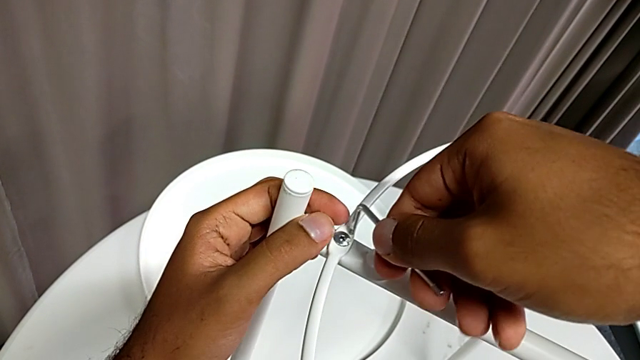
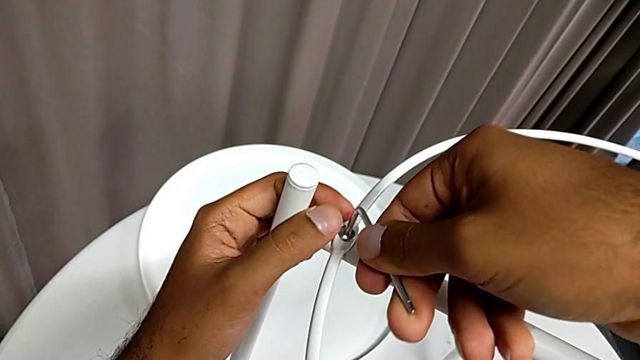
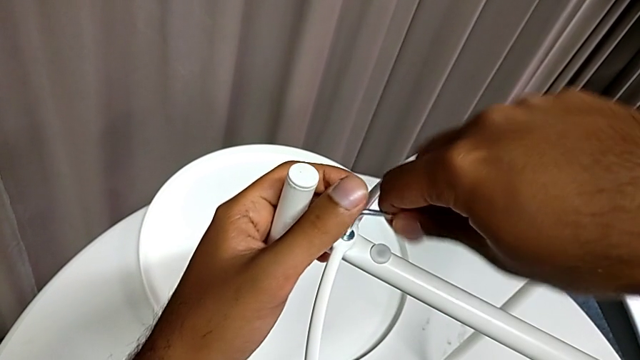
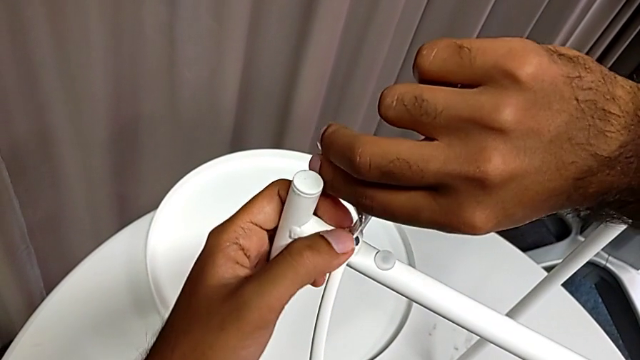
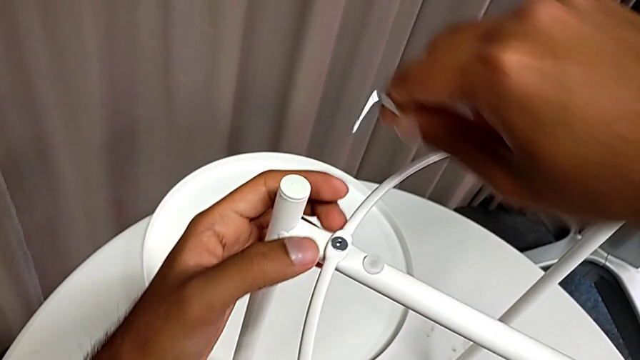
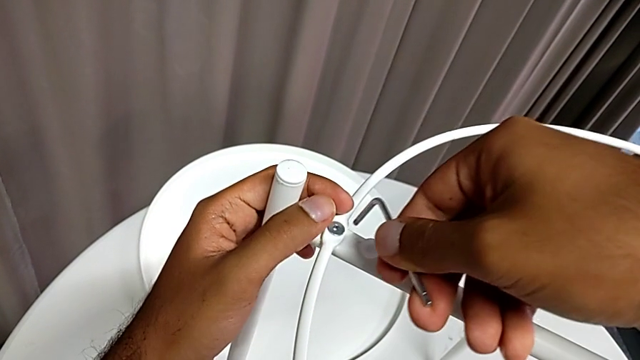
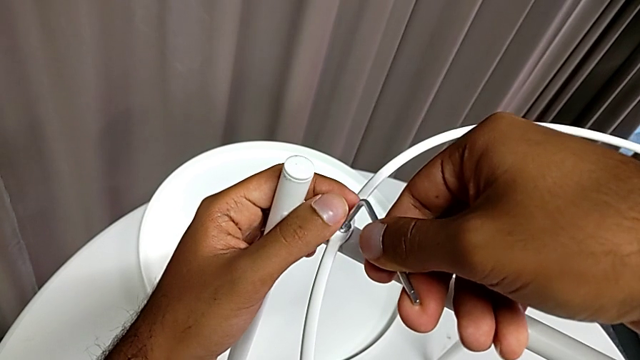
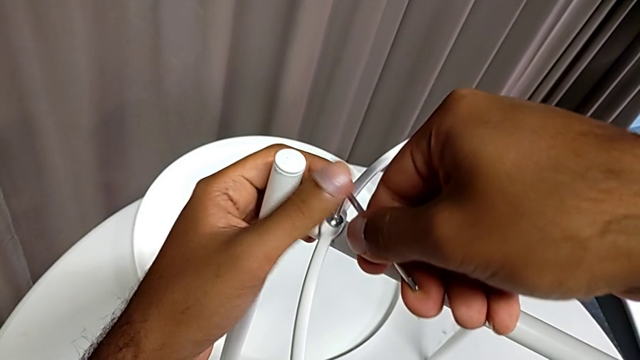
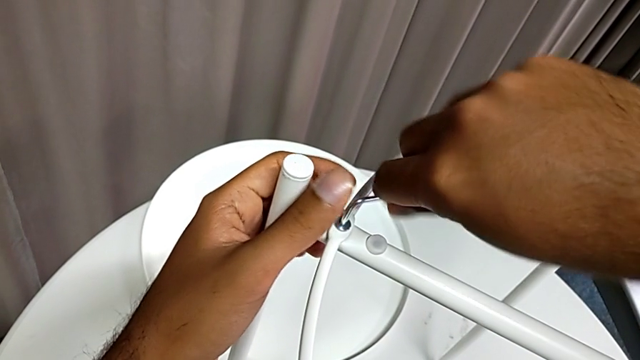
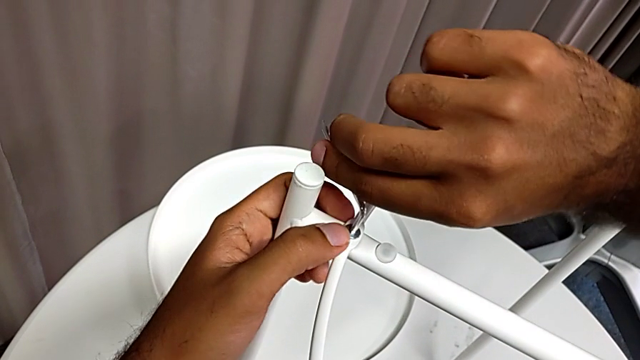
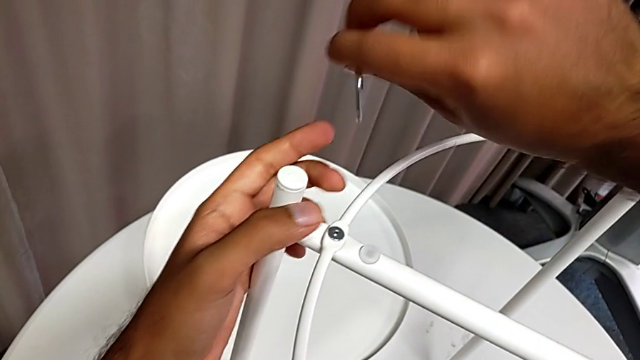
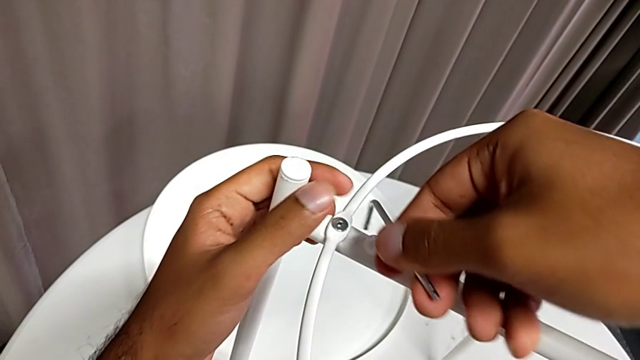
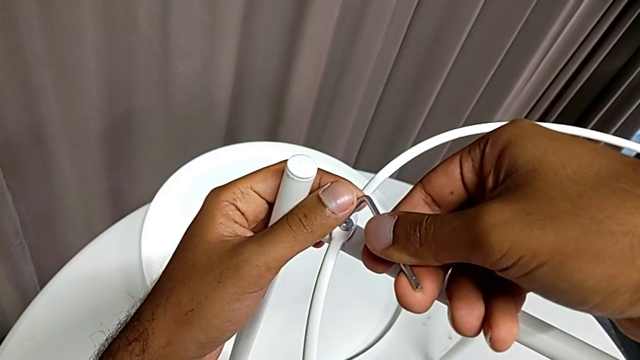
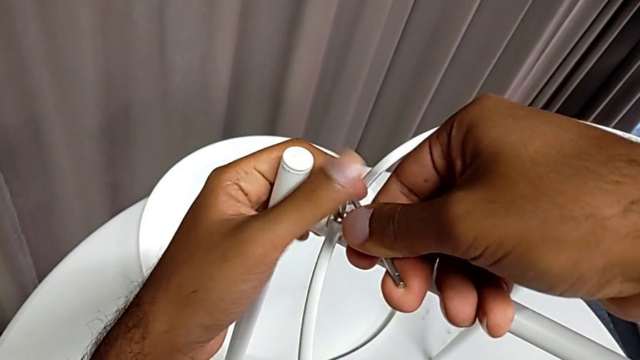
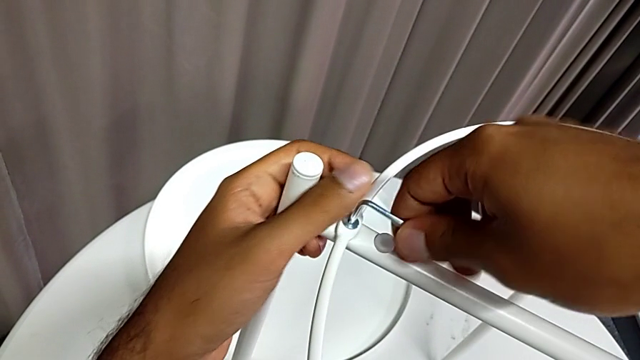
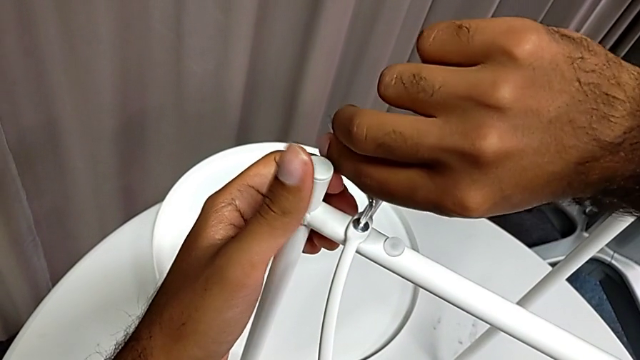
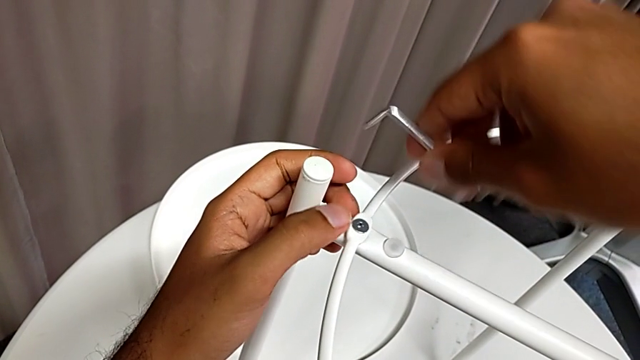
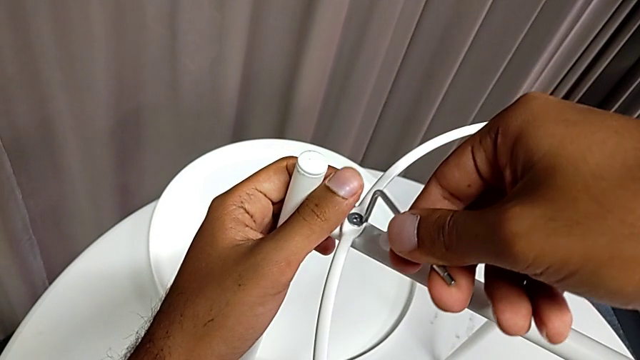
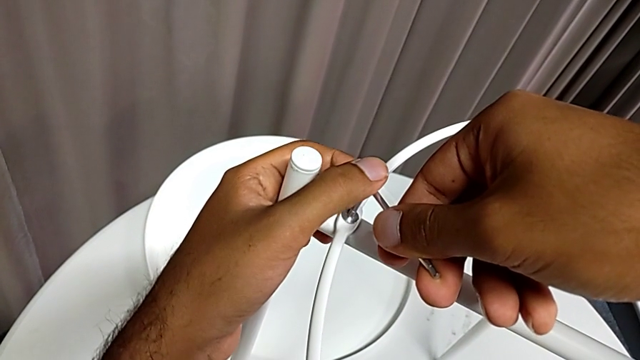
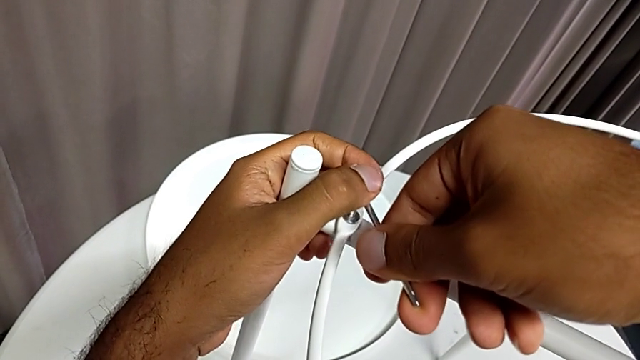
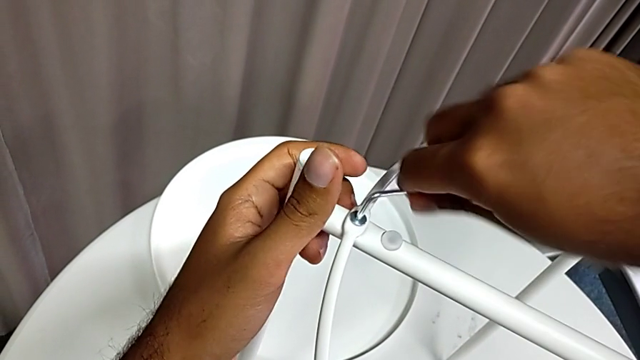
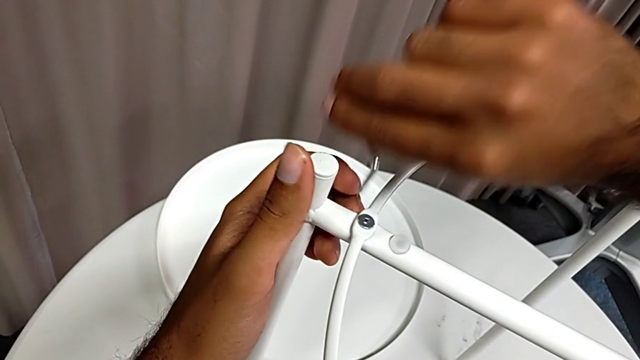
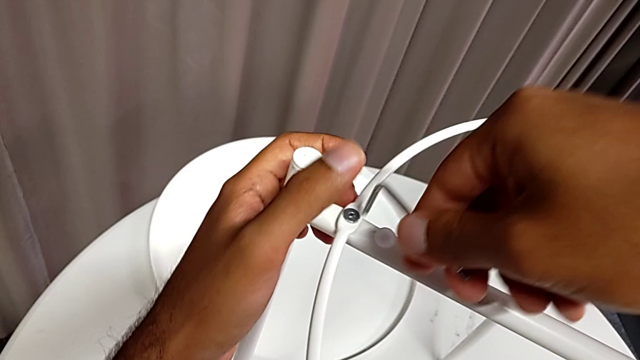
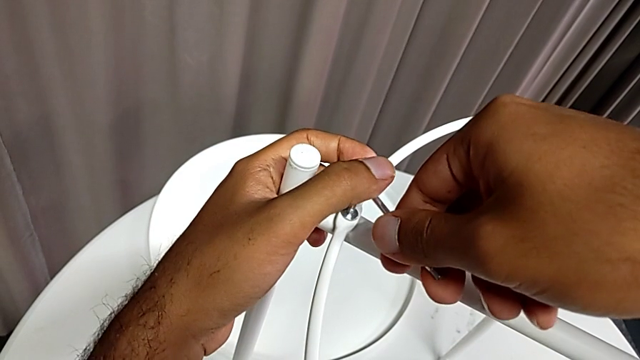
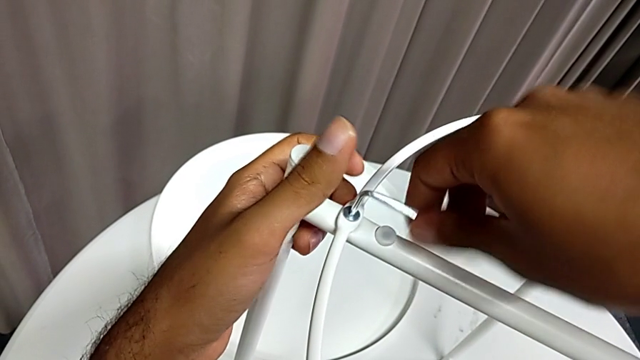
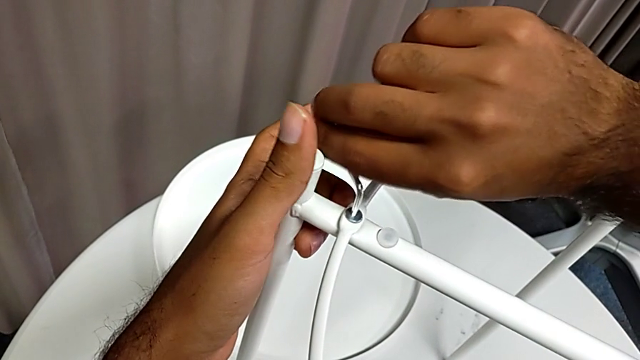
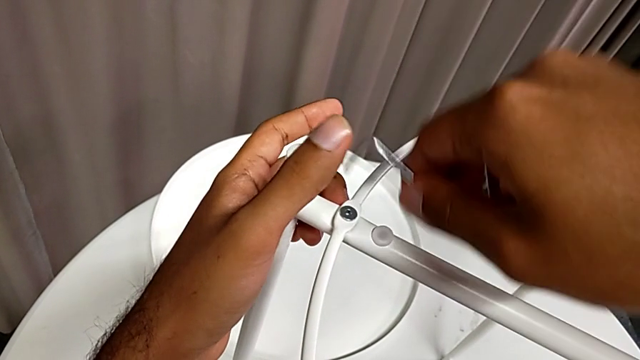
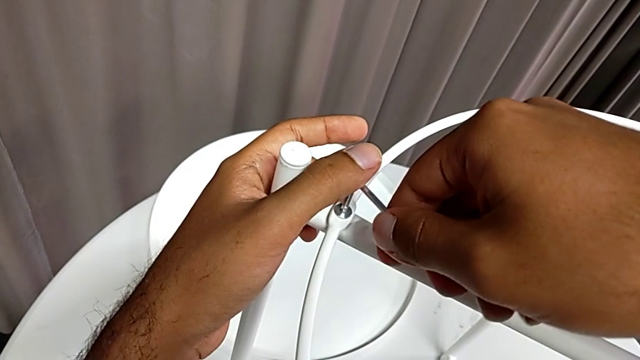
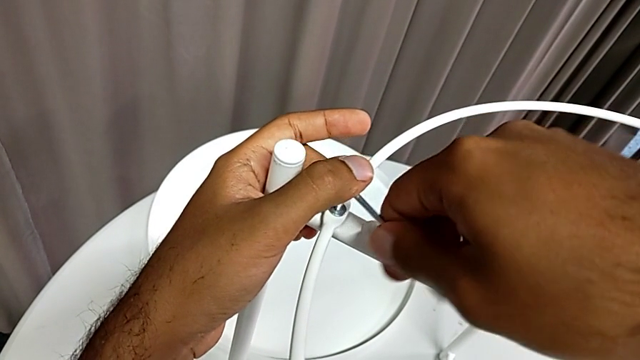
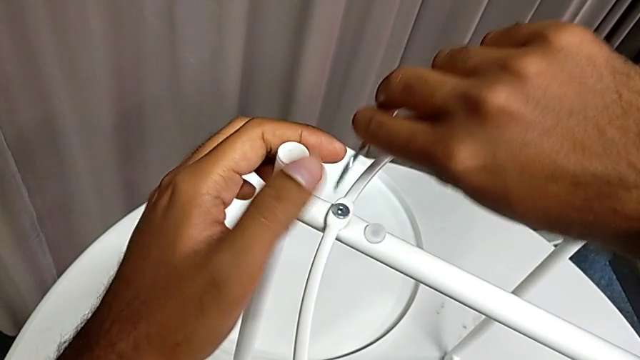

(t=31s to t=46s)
The camera wearer is unscrewing the first screw from the rounded base with an Allen wrench. They keep unscrewing the hex socket head.

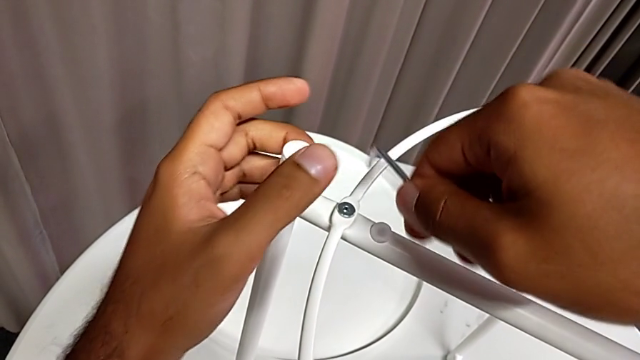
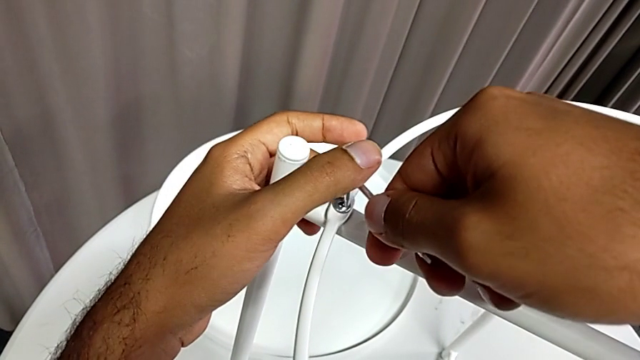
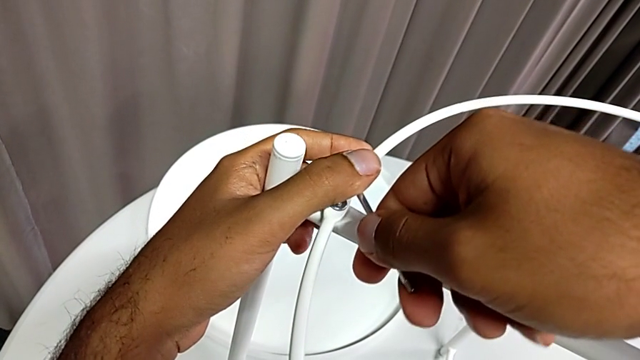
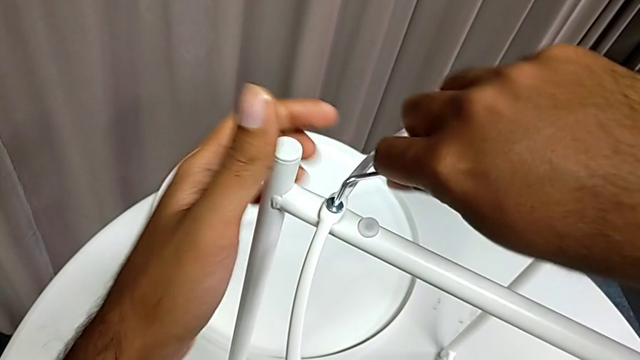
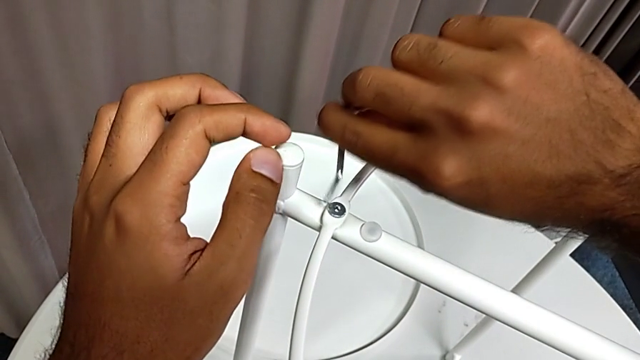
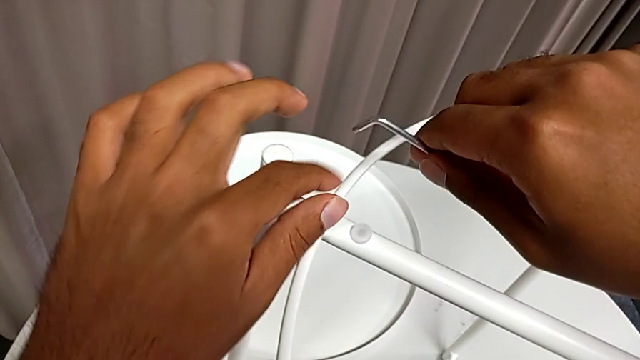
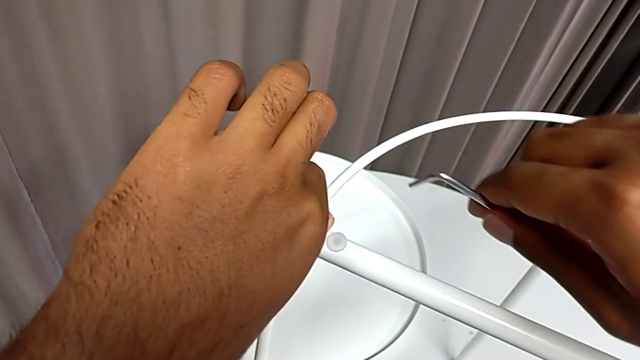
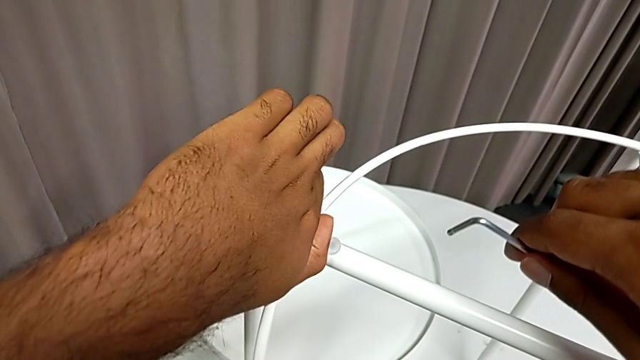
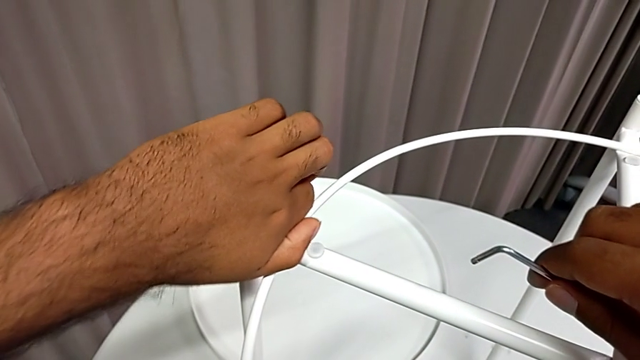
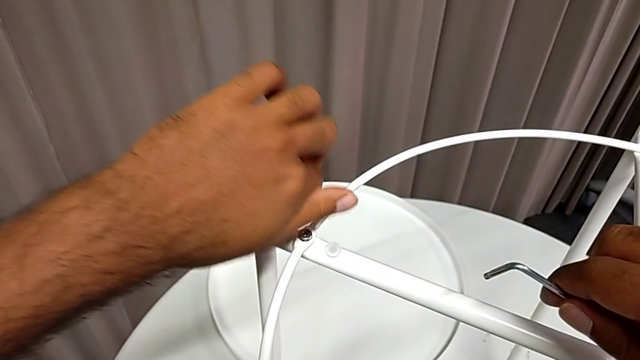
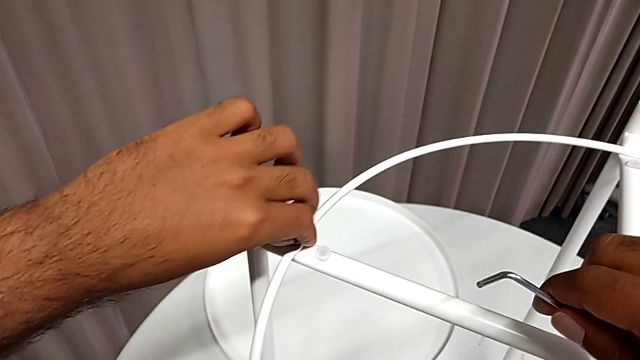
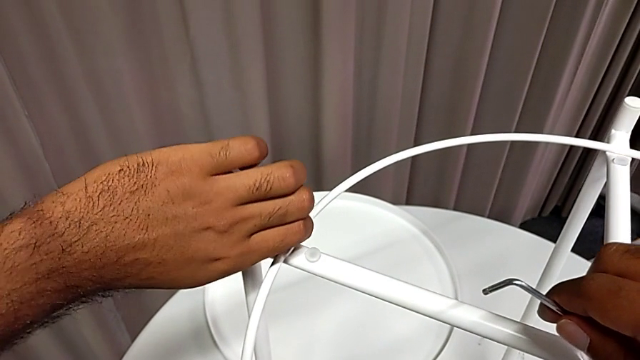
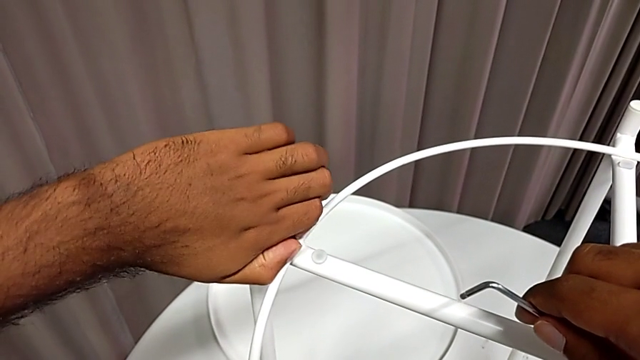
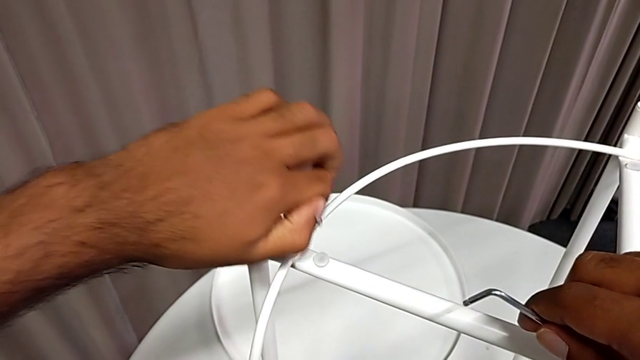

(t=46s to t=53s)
The camera wearer is unscrewing the first screw from the rounded base with an Allen wrench. They unscrew the hex socket head, withdraw the Allen wrench, unscrew the hex socket head and disassemble it.
